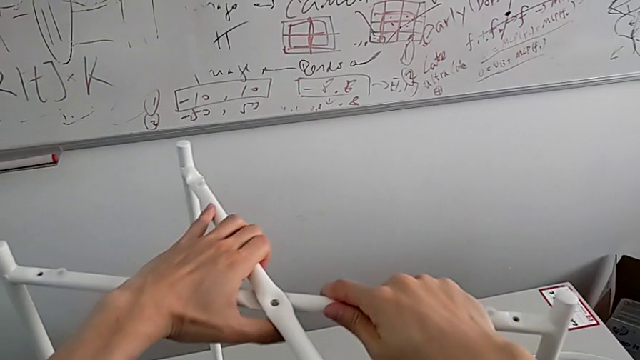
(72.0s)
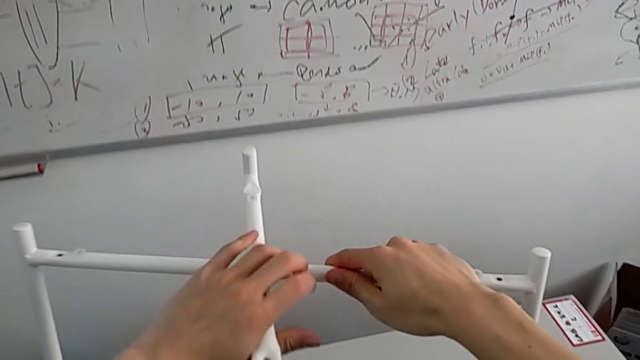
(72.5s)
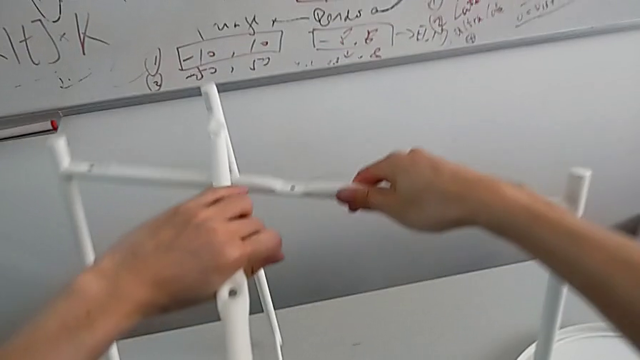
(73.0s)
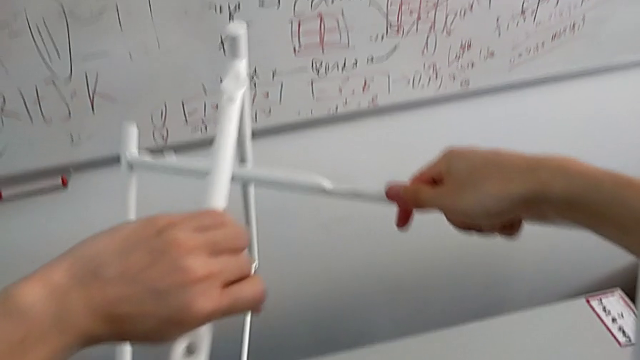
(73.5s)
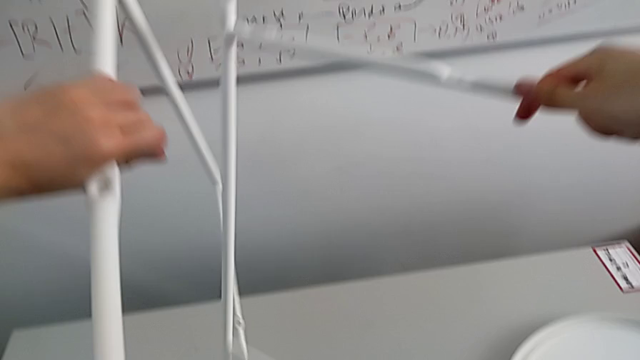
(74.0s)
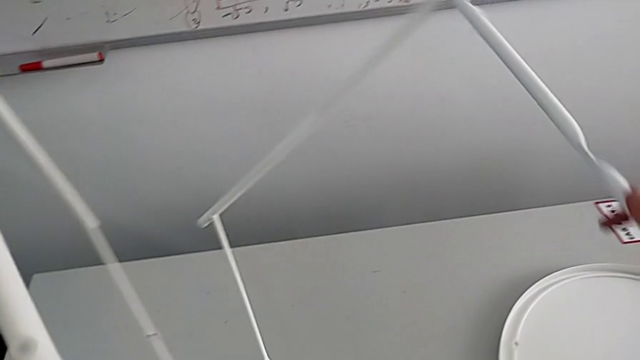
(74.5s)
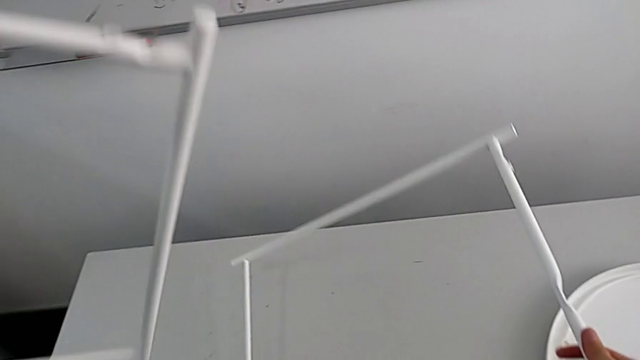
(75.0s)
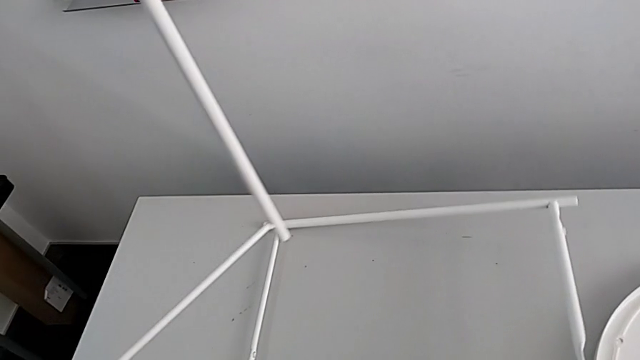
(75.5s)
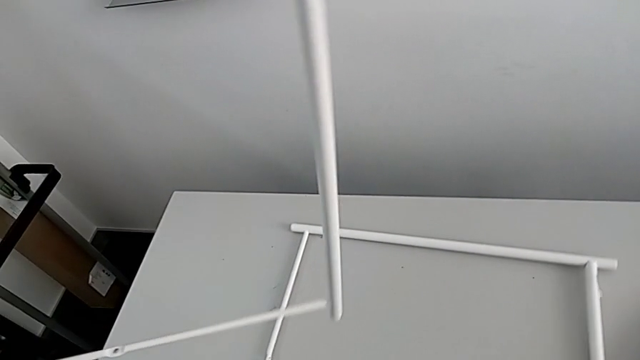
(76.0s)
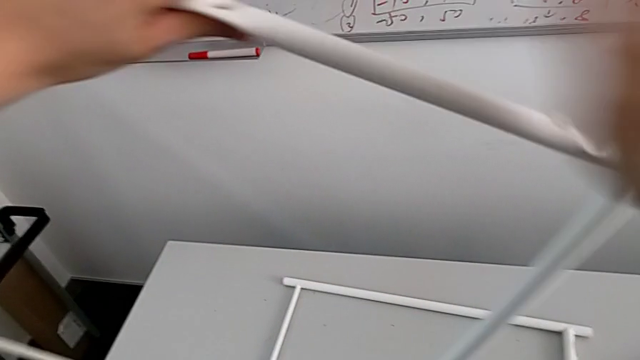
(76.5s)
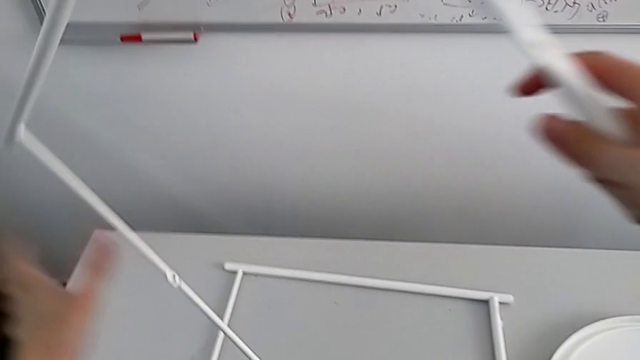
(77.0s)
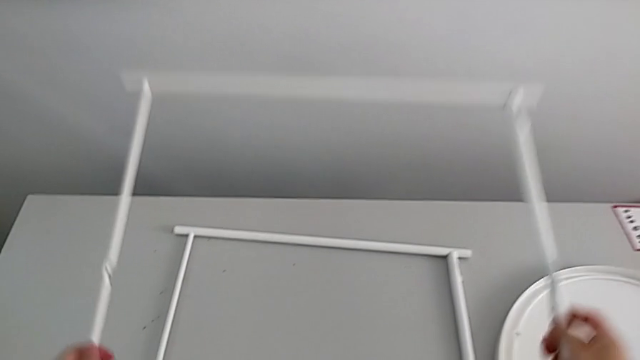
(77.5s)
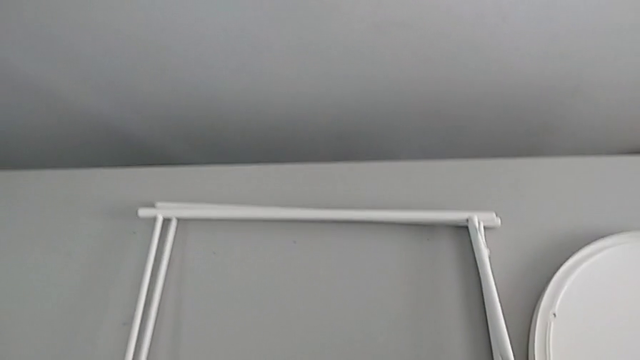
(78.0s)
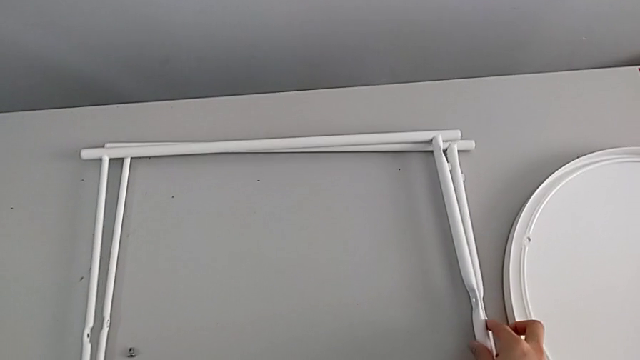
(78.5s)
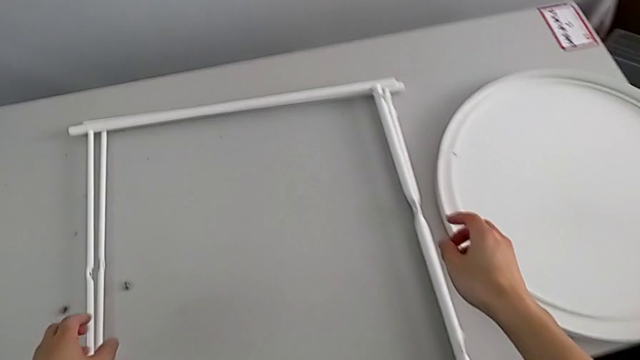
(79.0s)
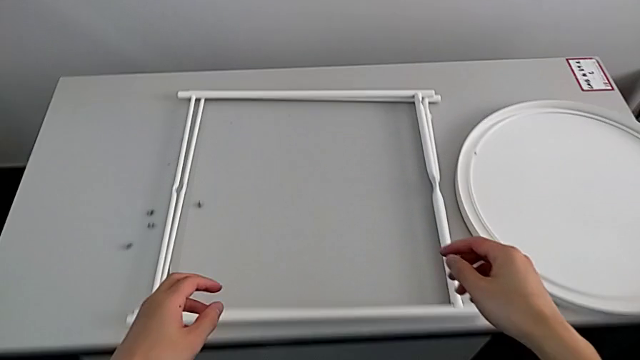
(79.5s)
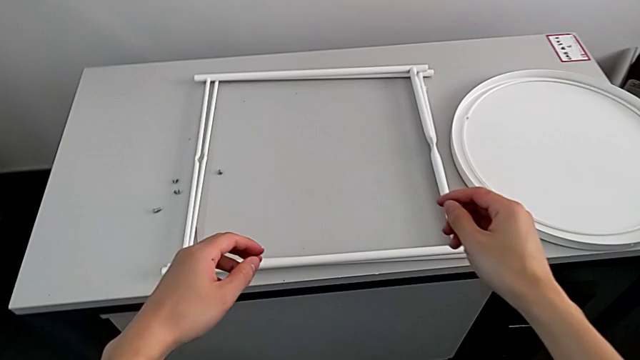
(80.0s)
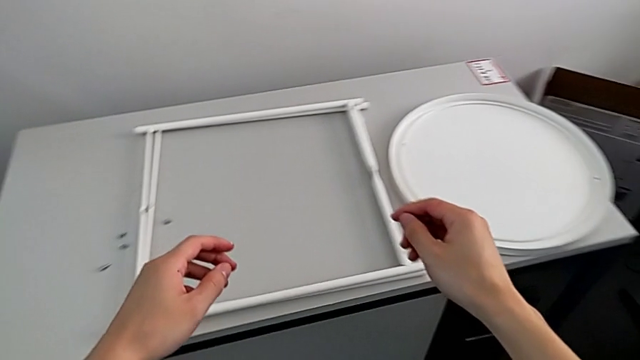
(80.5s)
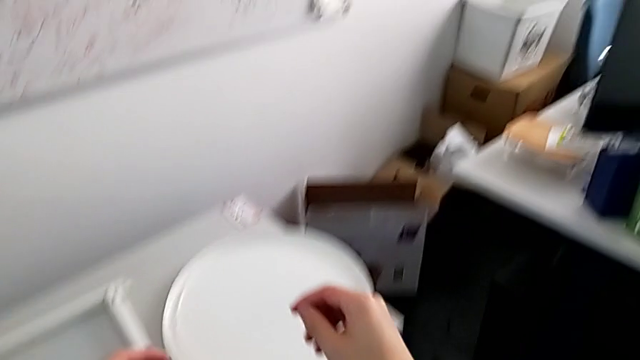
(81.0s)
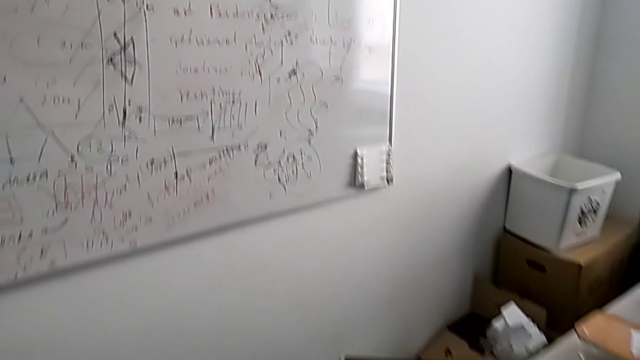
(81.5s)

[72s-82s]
The camera wearer is disassembling the round furniture. They disassemble the leg and place it twice.
